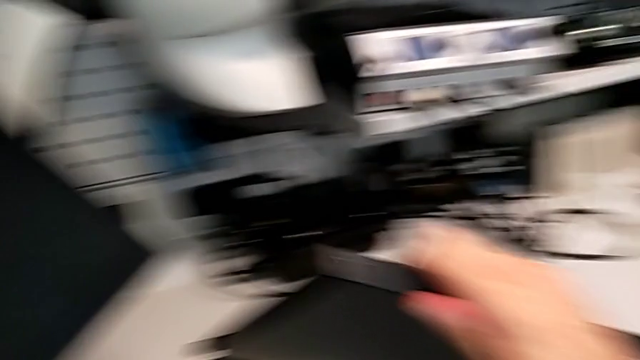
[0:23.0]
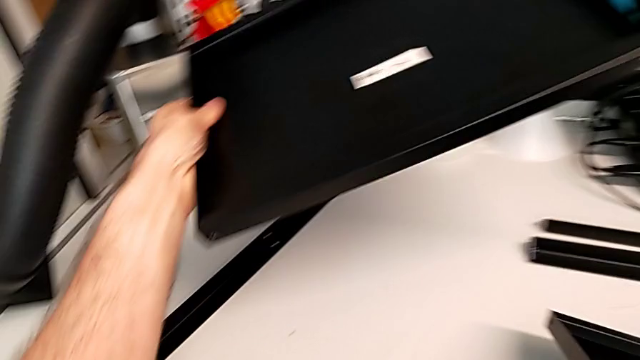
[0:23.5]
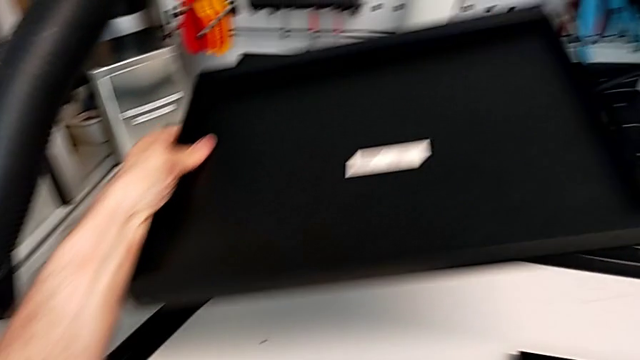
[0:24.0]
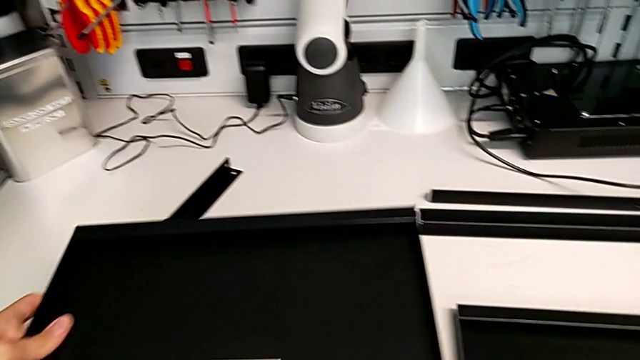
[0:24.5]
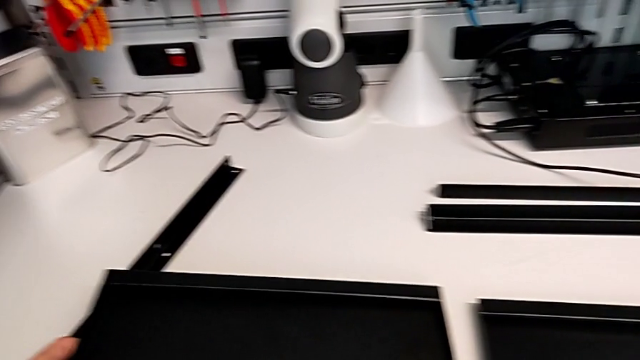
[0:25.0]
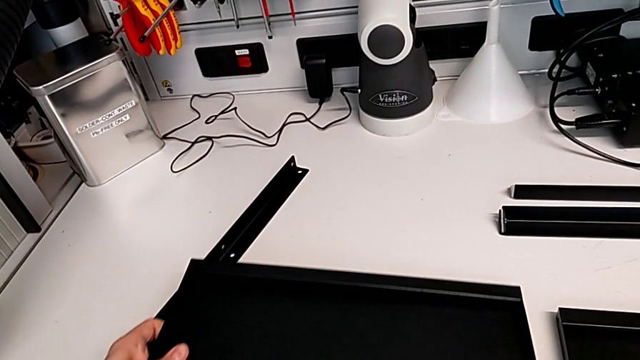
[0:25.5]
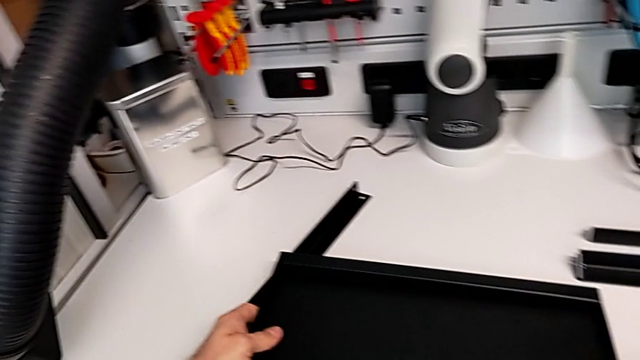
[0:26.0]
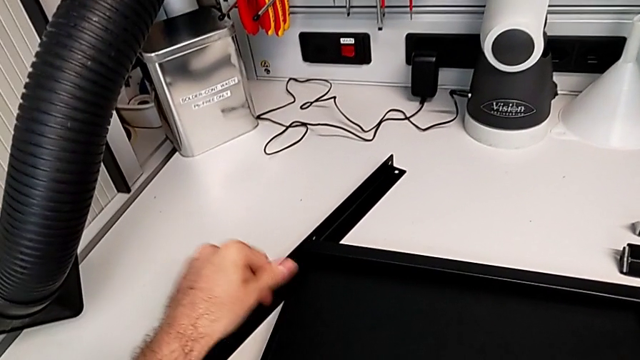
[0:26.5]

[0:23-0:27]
The camera wearer is inspecting the pieces regularly. They place the tray.

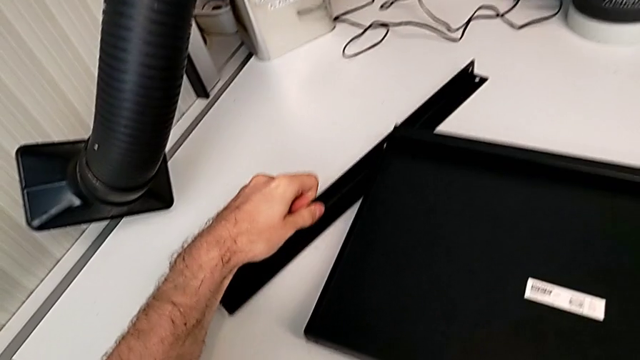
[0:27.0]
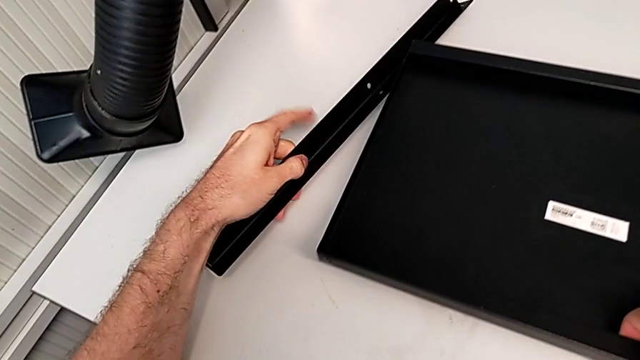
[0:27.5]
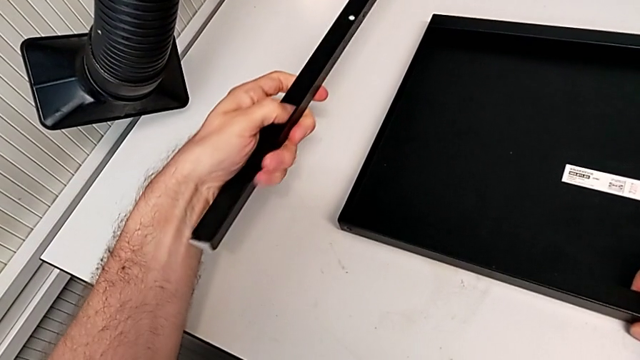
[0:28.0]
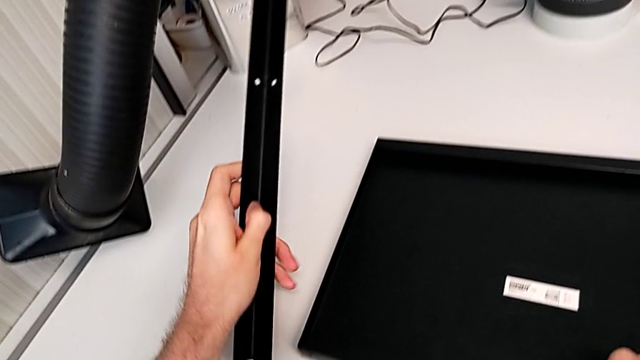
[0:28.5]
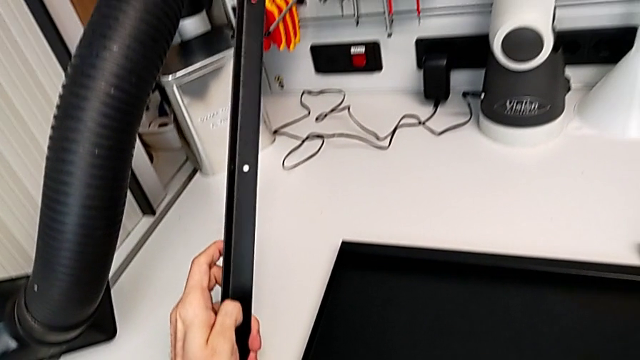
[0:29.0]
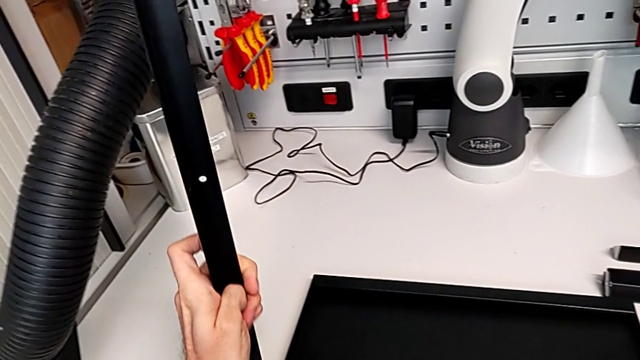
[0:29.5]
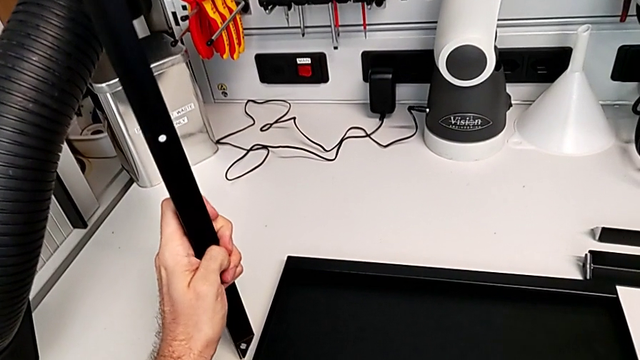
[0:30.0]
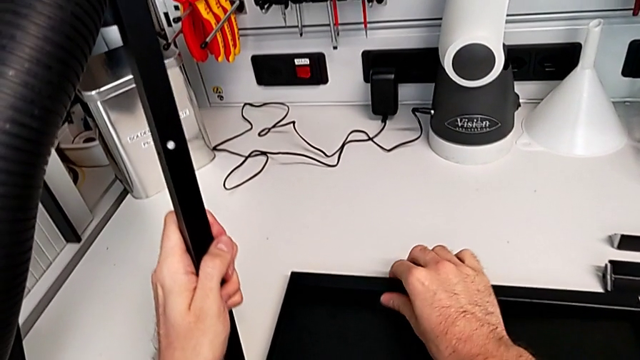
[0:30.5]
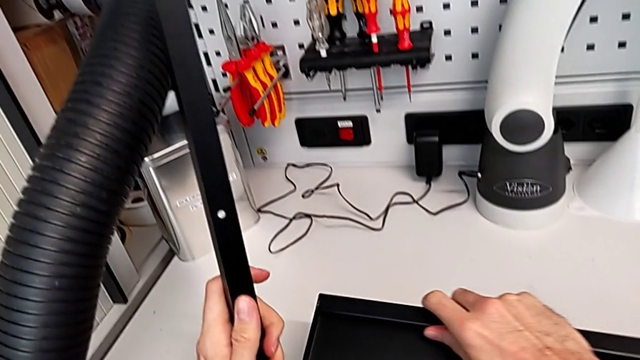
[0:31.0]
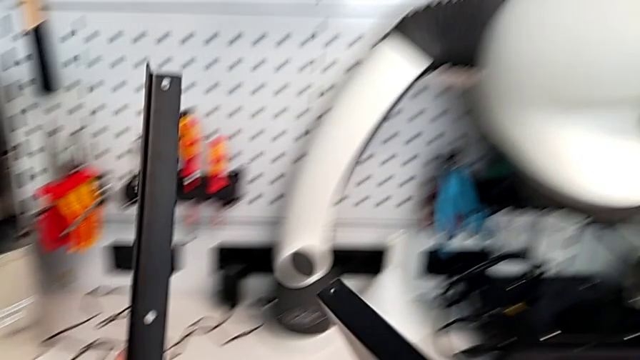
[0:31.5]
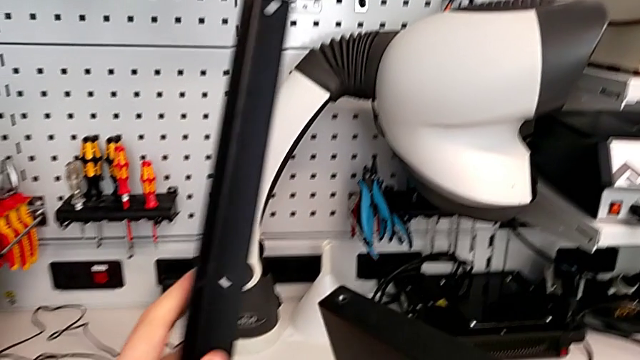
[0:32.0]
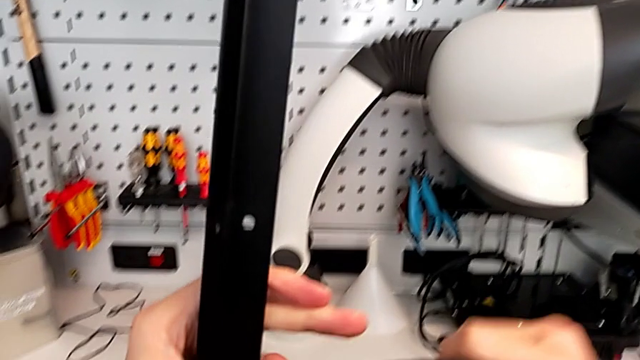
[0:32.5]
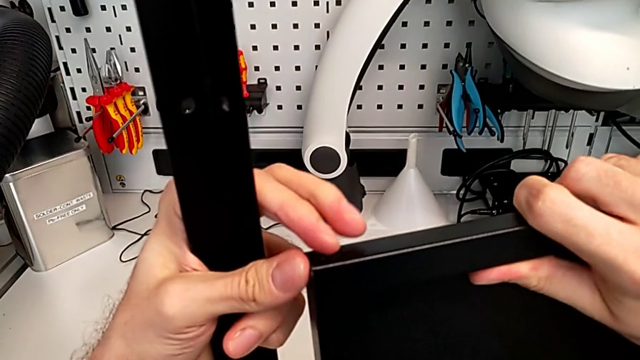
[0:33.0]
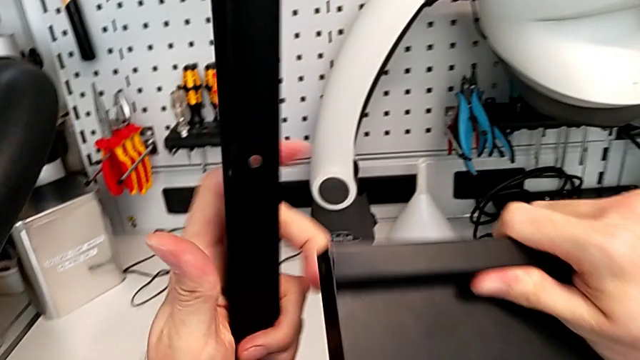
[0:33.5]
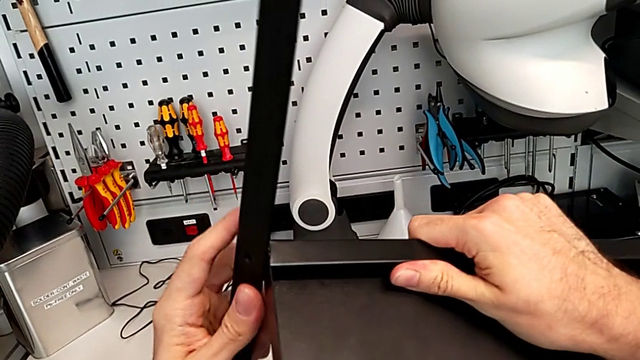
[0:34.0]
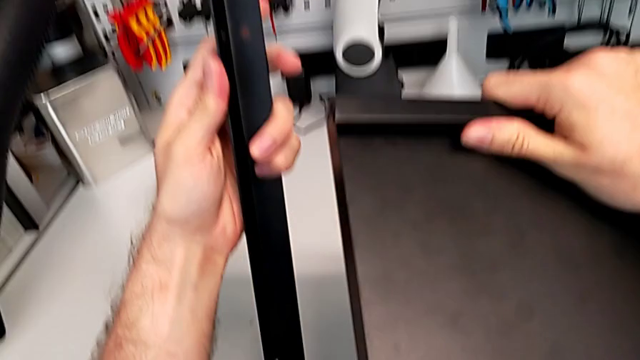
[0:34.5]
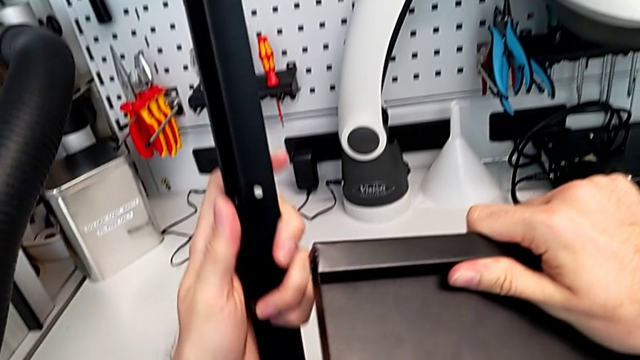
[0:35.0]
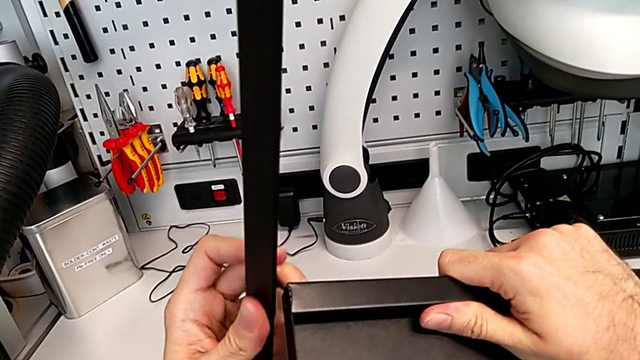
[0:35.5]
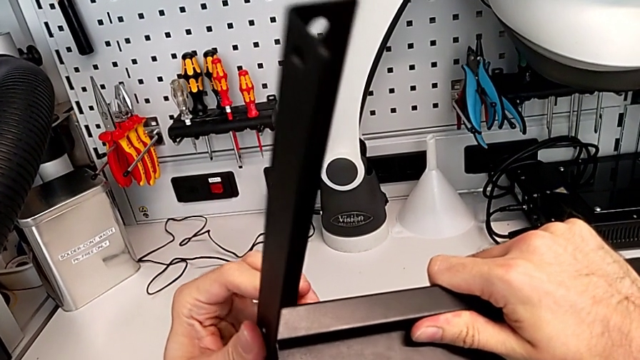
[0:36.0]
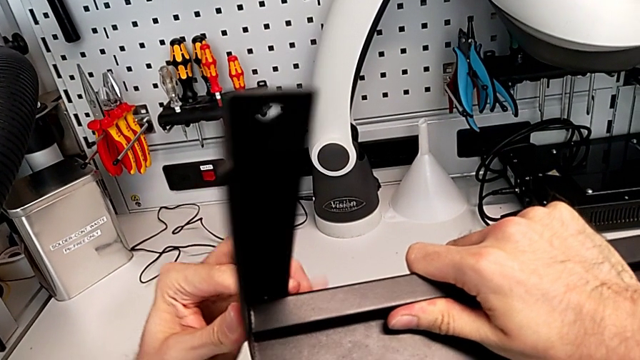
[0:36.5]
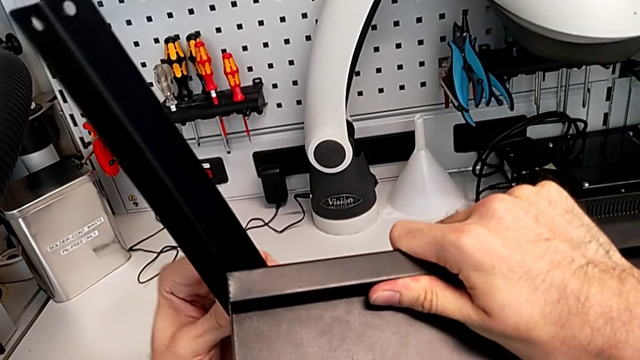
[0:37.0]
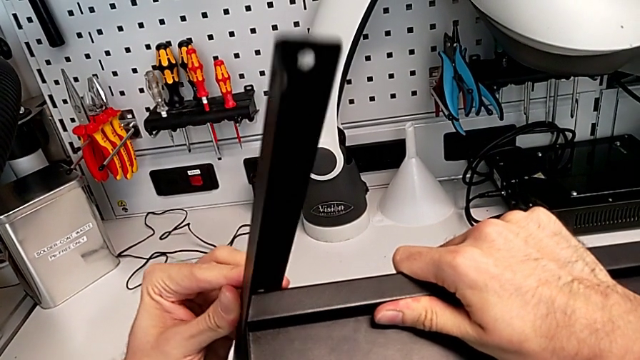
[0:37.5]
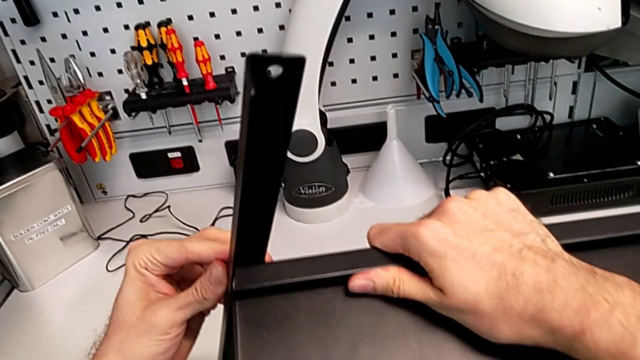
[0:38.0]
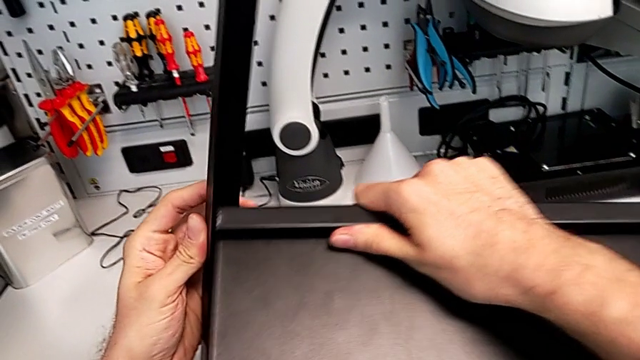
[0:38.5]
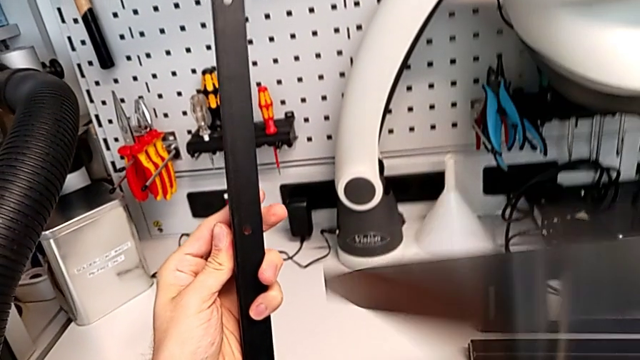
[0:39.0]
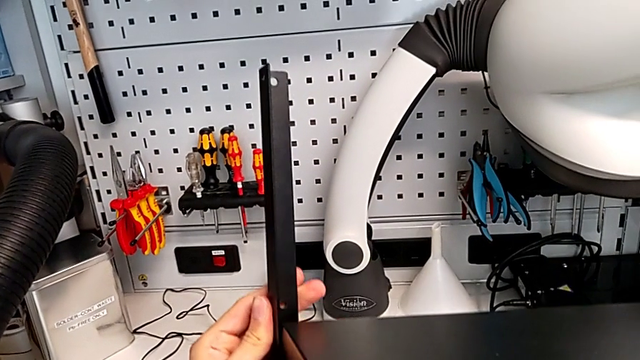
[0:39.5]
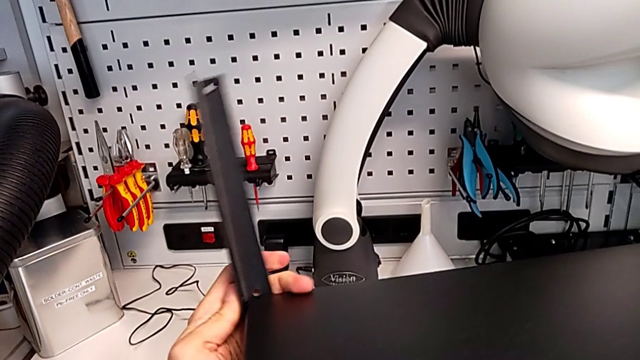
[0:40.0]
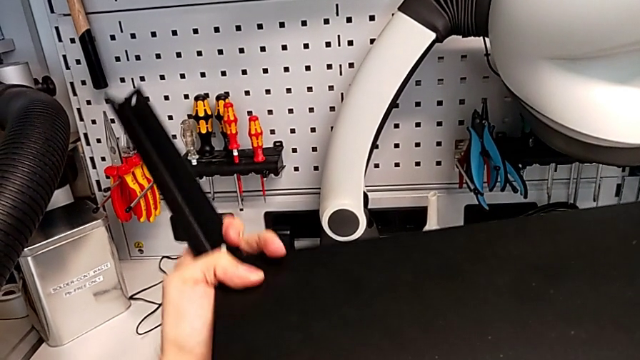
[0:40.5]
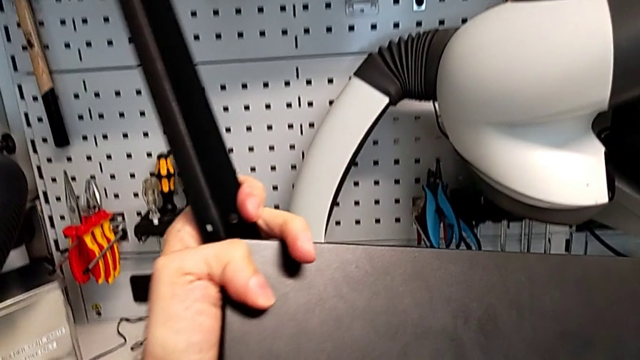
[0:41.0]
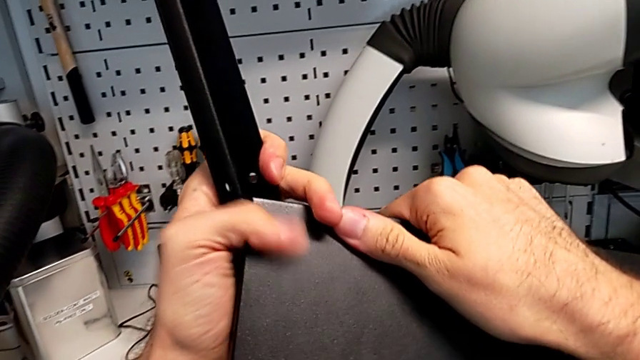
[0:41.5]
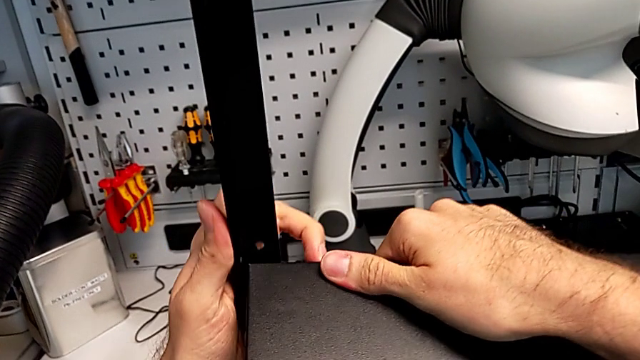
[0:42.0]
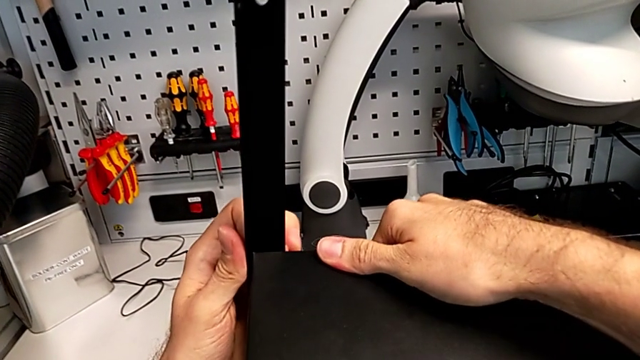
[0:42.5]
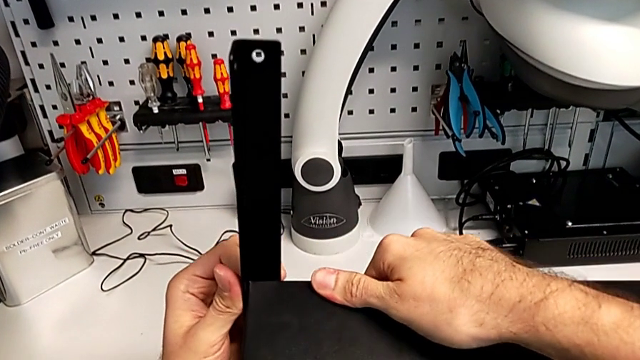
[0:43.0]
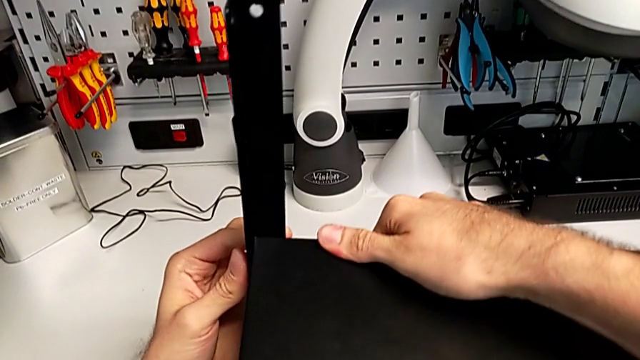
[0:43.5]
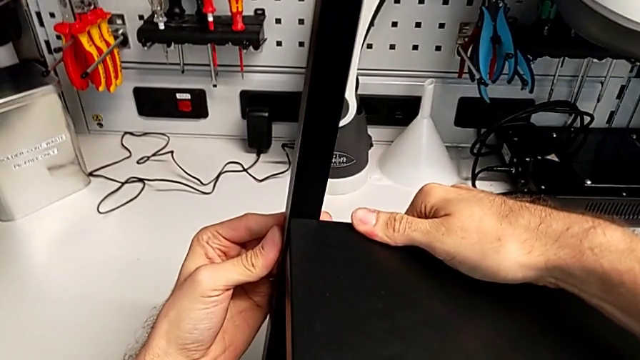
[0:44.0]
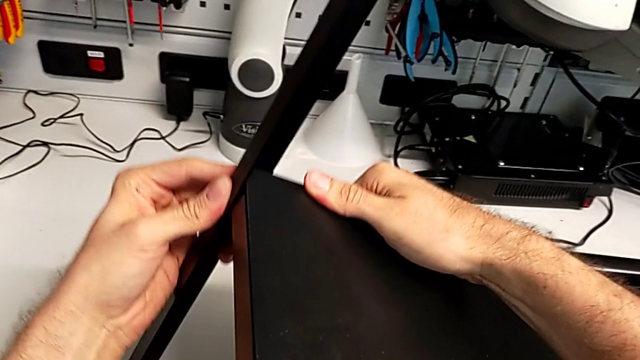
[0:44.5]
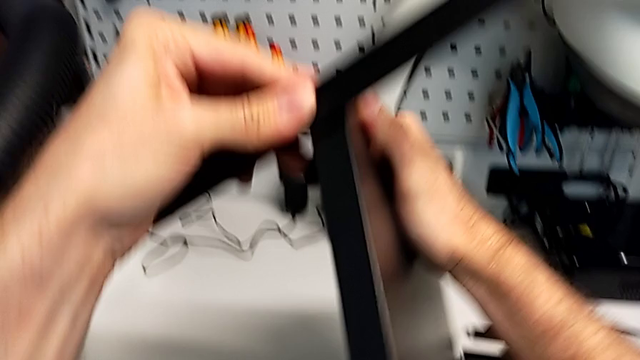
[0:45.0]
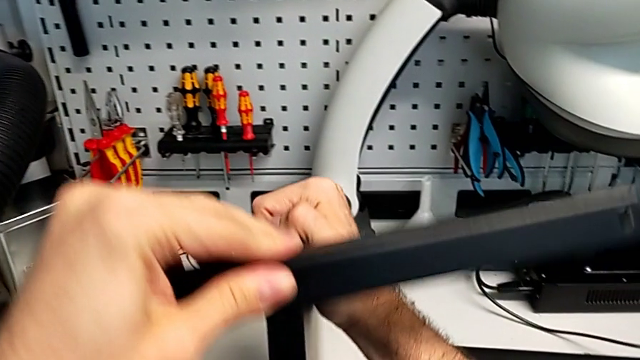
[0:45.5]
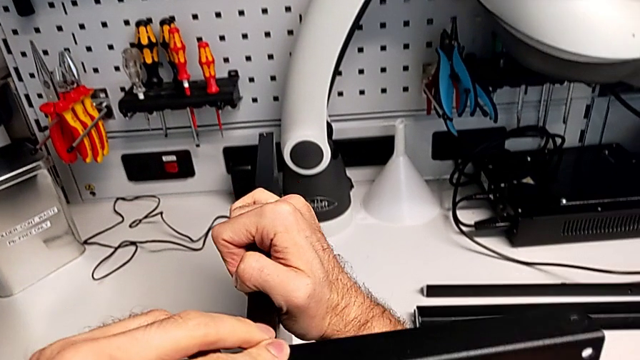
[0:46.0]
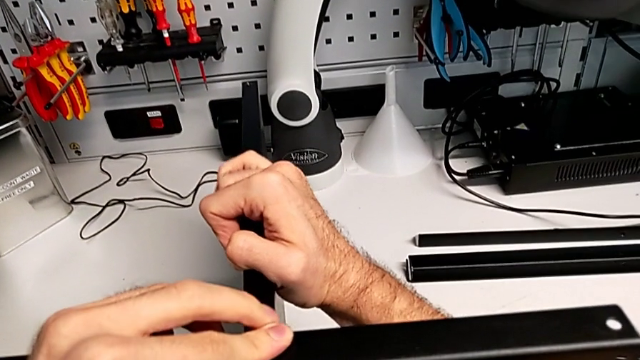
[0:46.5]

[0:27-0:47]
The camera wearer is screwing the first leg to the middle layer. They grab the leg, hold it, grab the tray, wrongly align the leg, placing it on the shelf, but the shelf is facing the wrong side, rotate the bottom tray, align the leg and rotate the nightstand.
